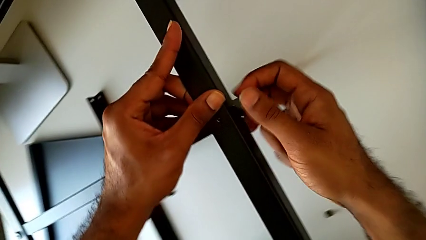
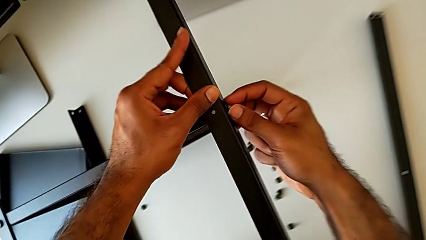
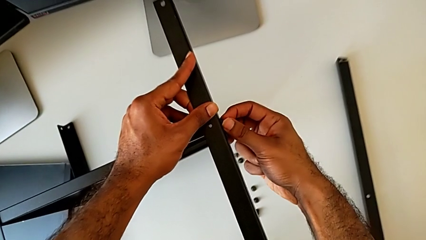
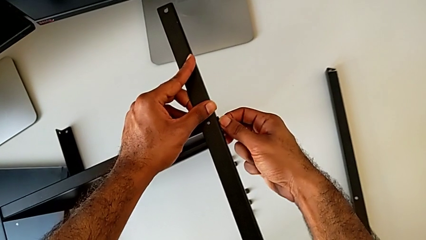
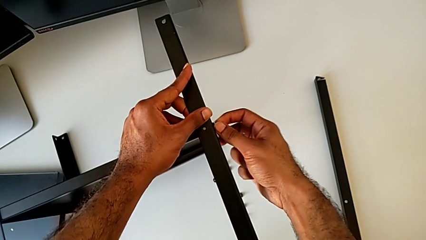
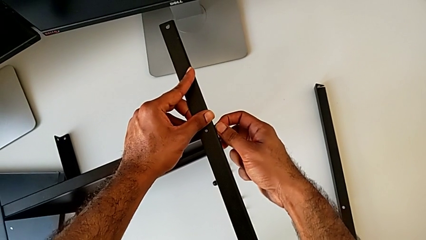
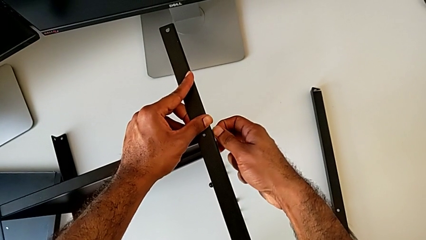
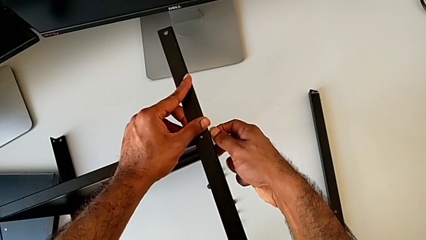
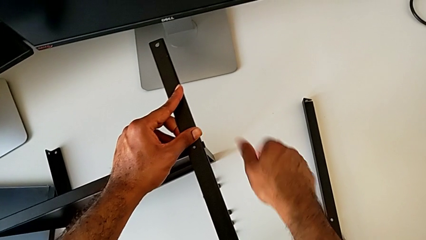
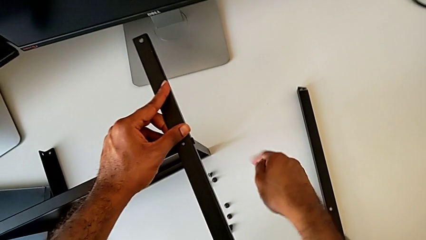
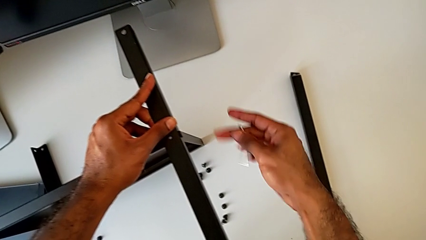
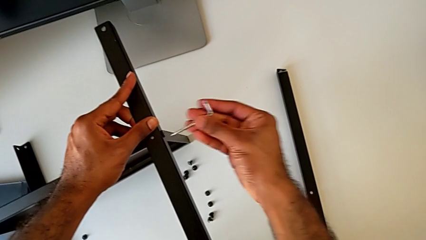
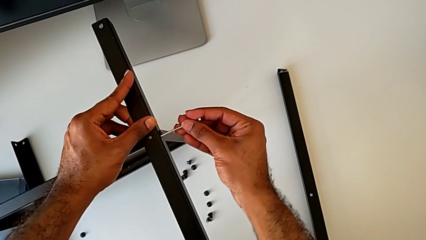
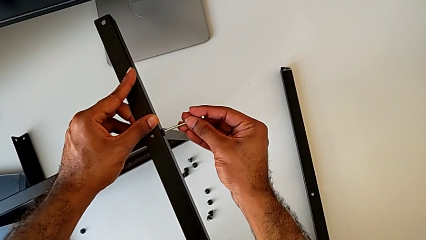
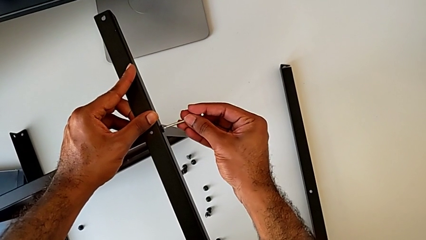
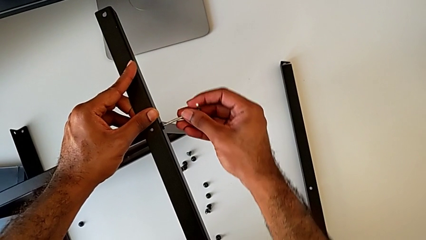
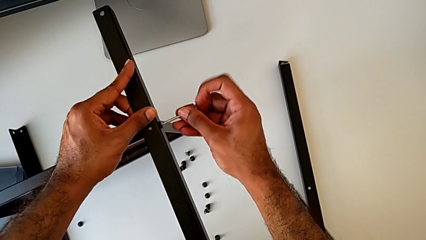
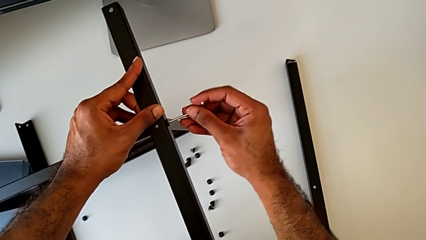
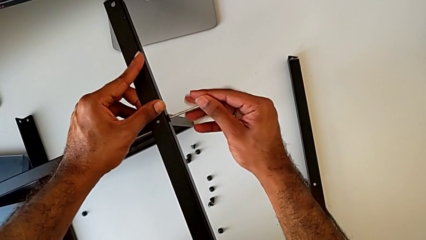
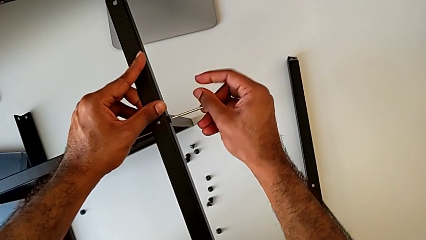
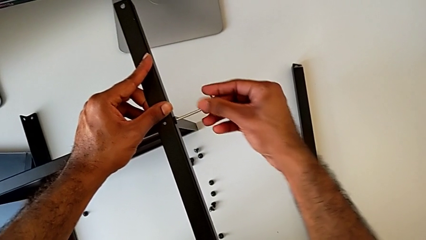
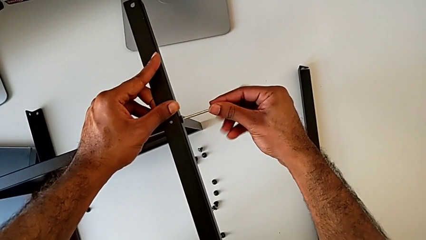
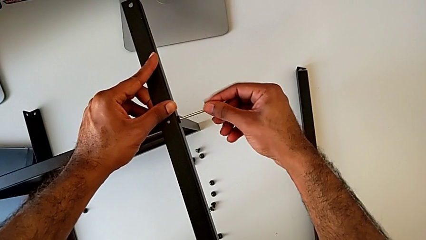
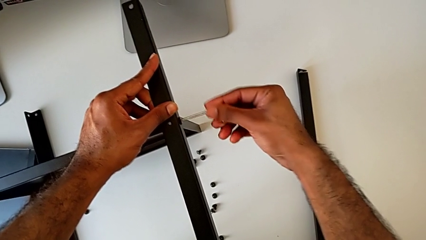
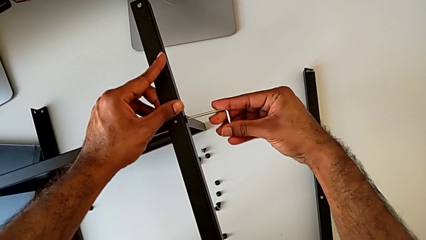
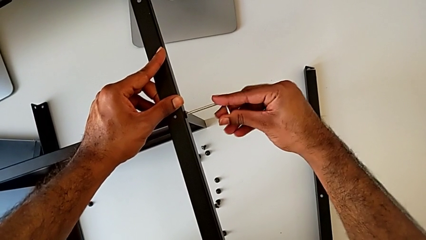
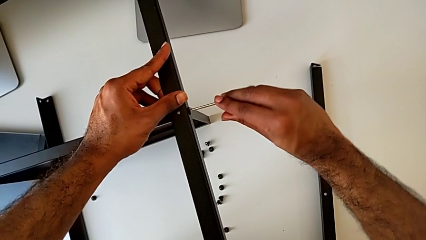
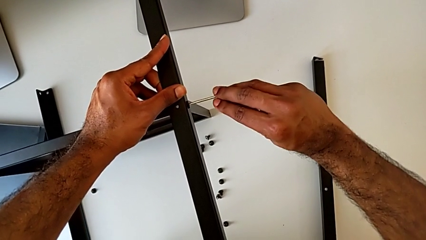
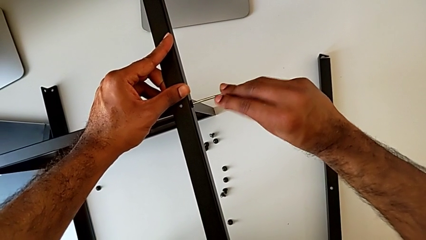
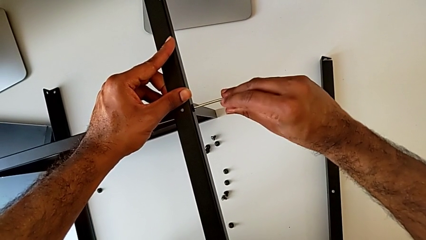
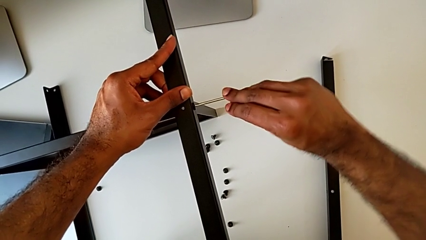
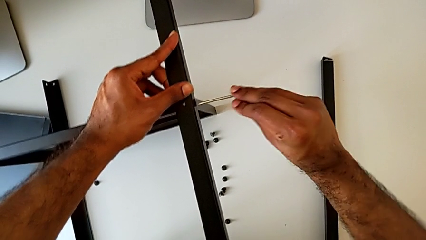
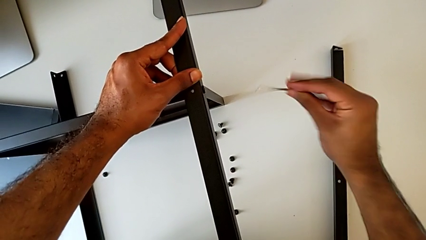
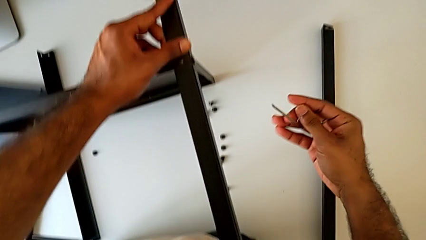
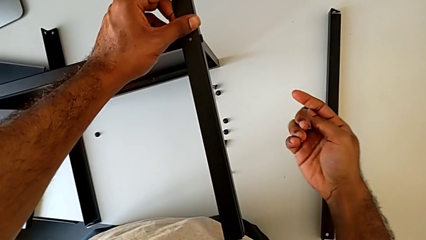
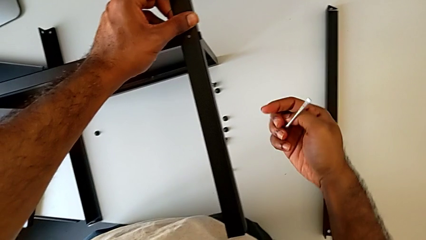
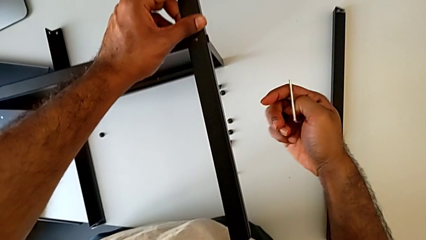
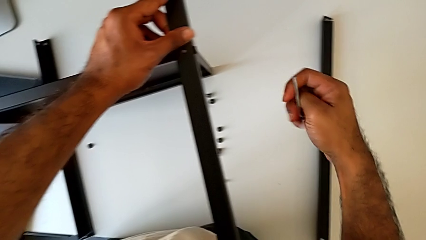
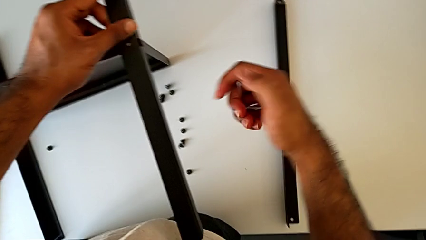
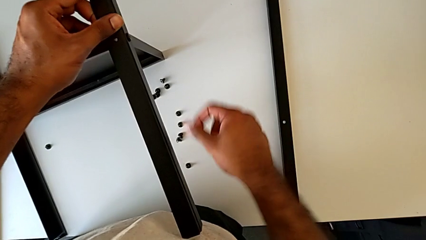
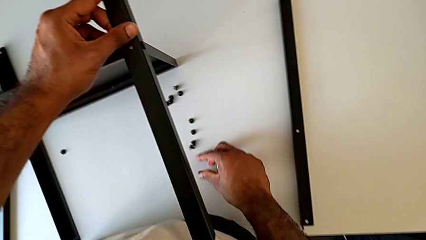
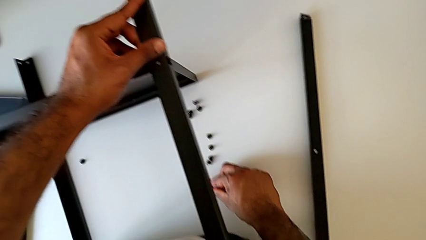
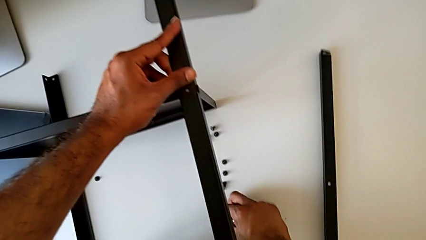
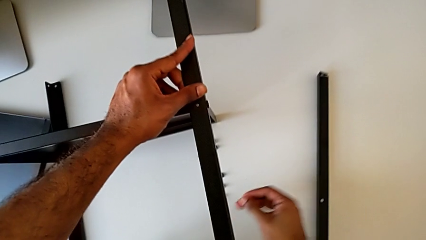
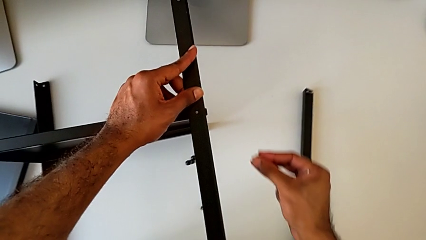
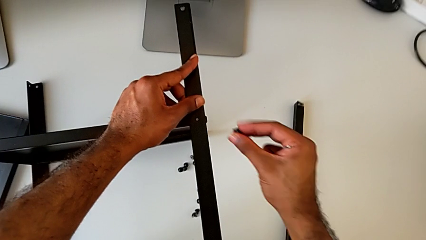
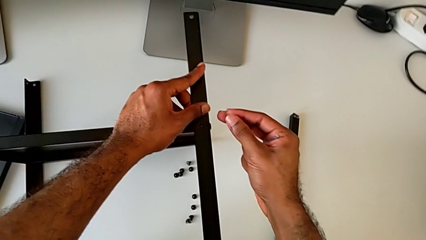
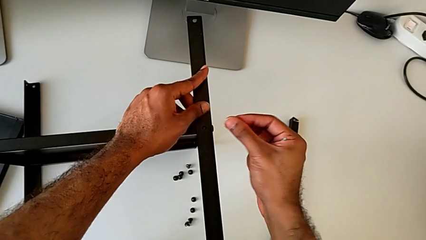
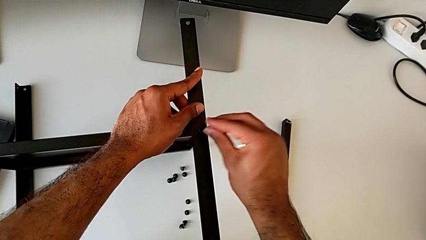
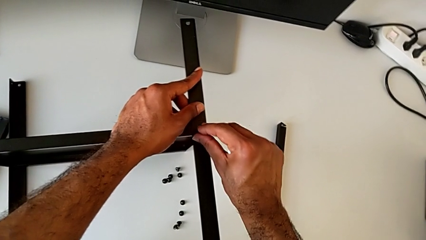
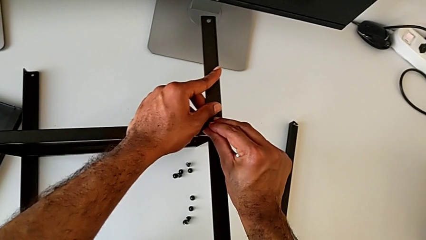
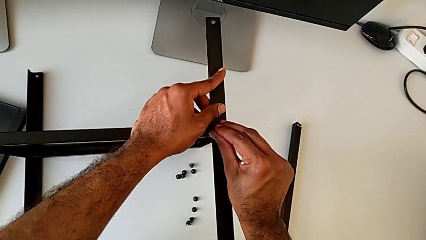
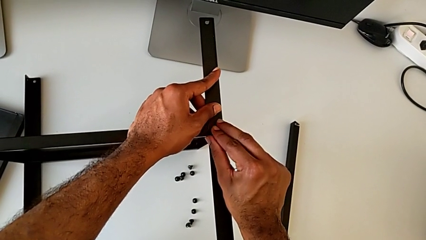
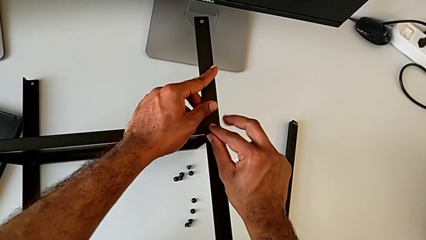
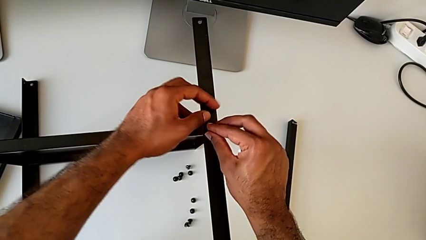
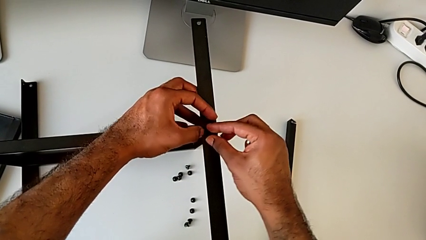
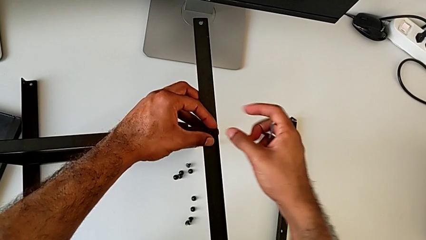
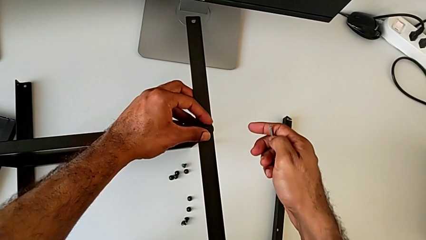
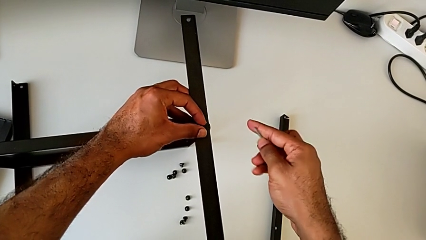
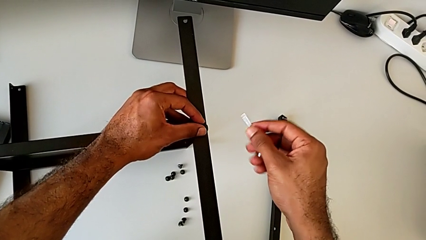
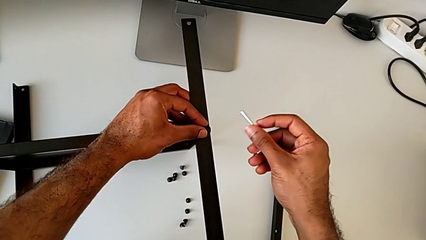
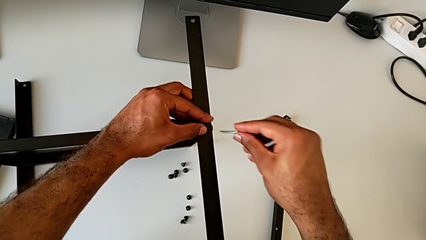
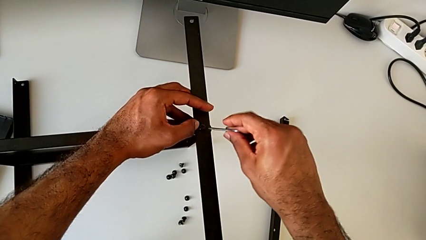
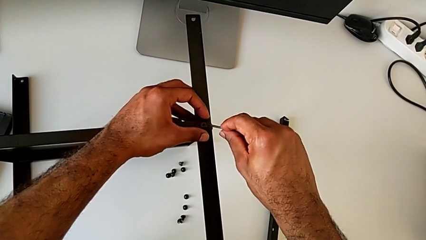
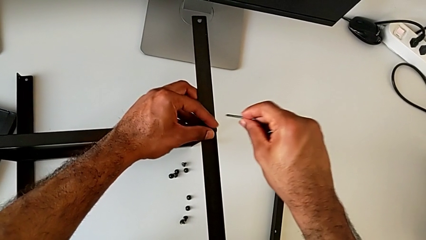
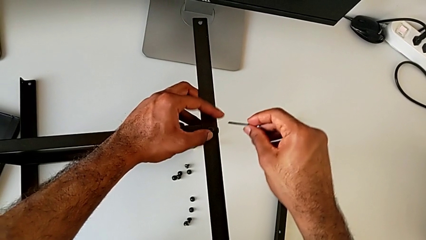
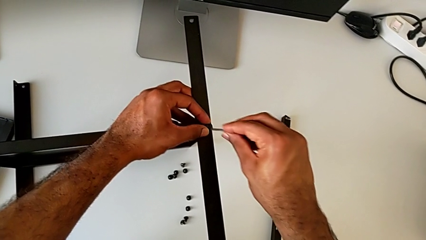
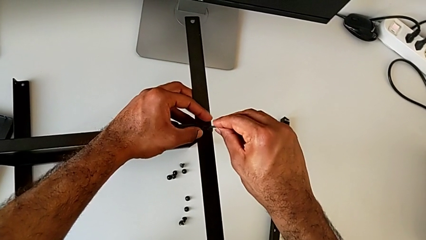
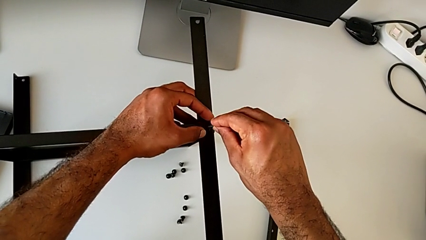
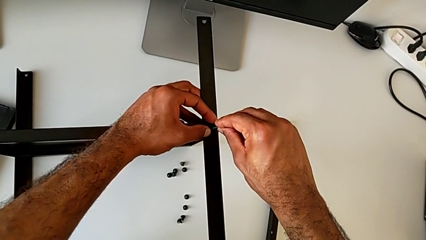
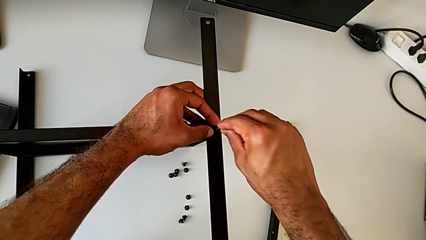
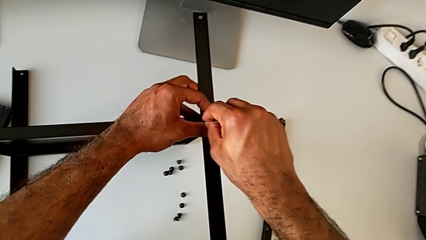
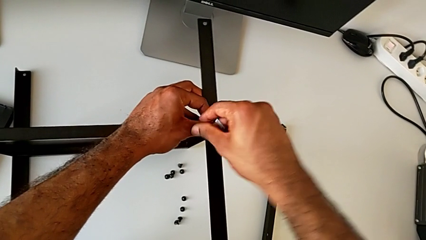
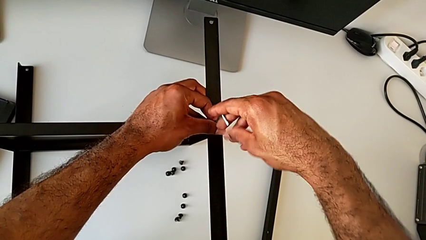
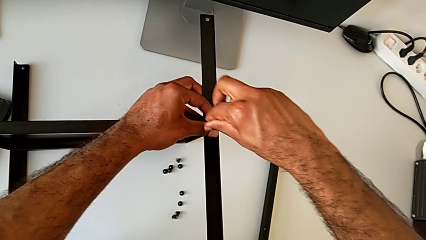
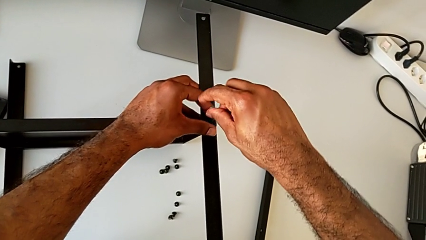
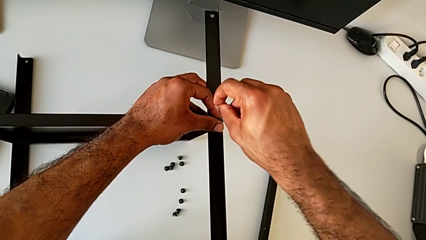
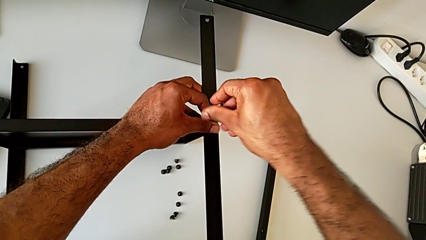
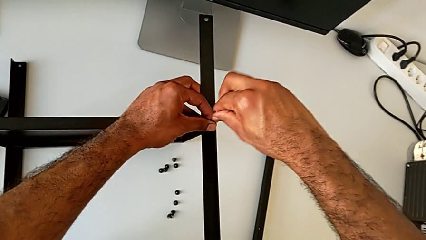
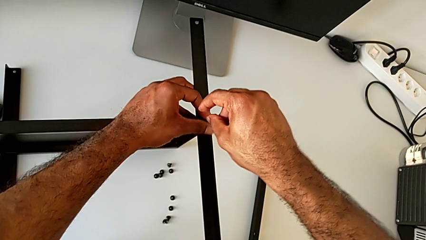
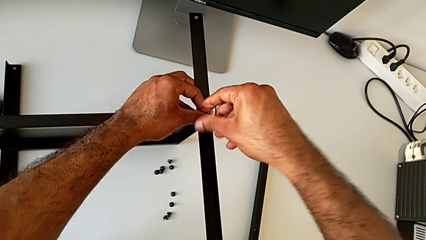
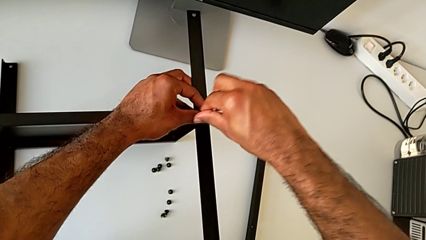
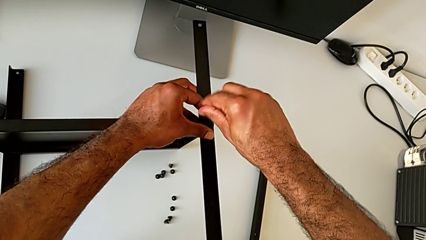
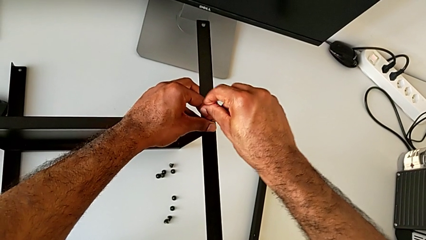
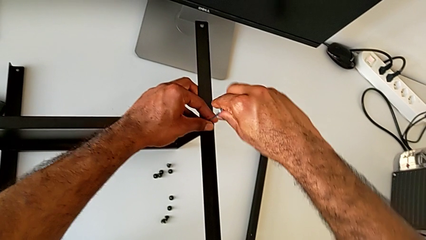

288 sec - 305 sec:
The camera wearer is screwing the third leg to the bottom tray. They screw the hex socket head, grab the Allen wrench, insert it, screw the hex socket head, withdraw the Allen wrench, grab the hex socket head, insert it, screw it, insert the Allen wrench and begin to screw the hex socket head.
